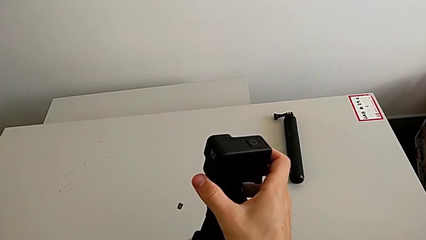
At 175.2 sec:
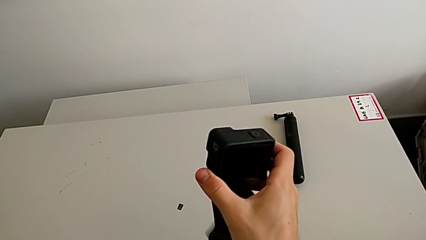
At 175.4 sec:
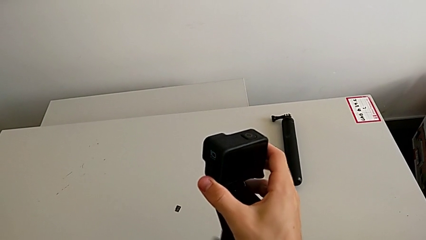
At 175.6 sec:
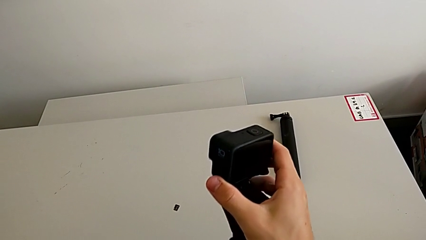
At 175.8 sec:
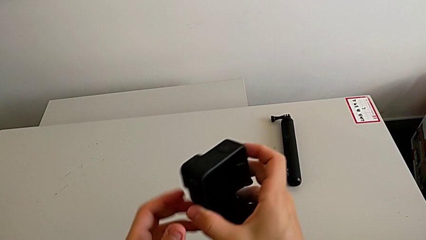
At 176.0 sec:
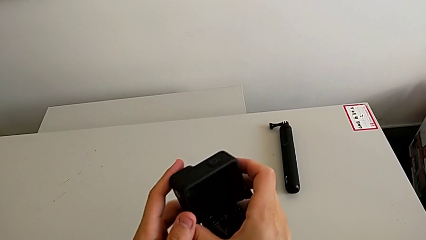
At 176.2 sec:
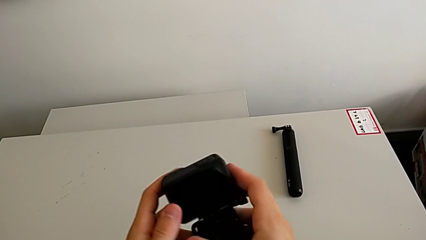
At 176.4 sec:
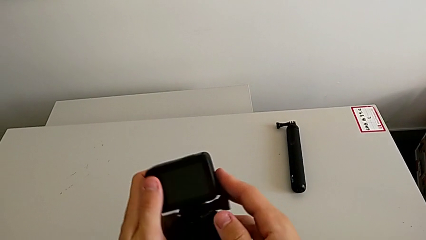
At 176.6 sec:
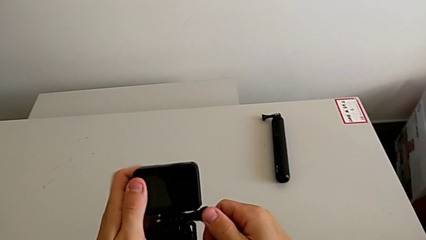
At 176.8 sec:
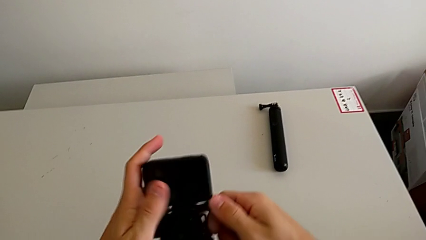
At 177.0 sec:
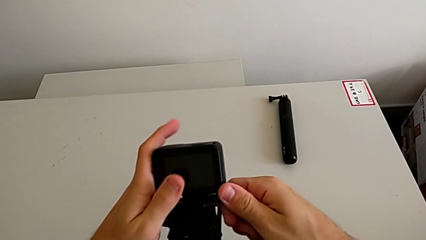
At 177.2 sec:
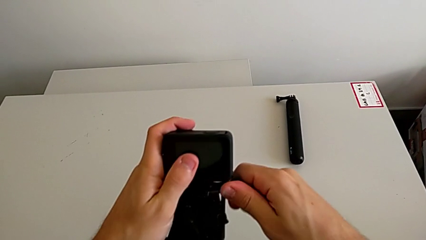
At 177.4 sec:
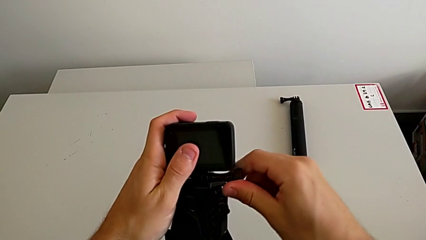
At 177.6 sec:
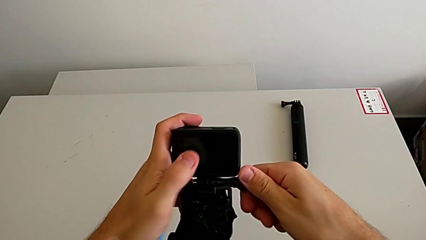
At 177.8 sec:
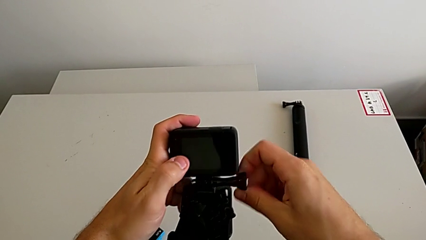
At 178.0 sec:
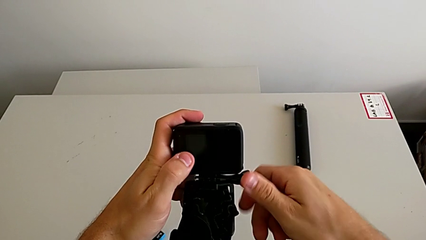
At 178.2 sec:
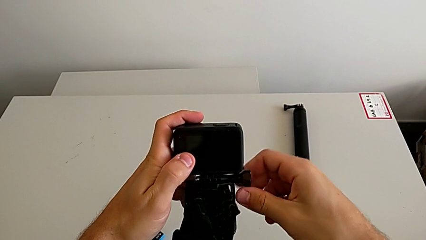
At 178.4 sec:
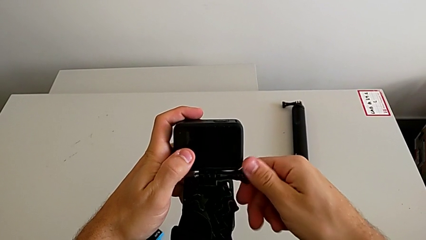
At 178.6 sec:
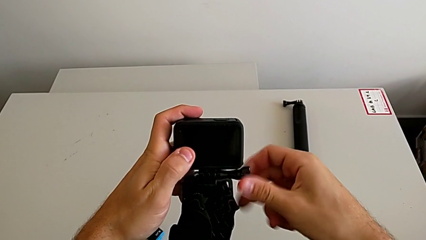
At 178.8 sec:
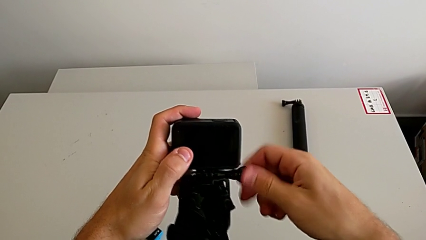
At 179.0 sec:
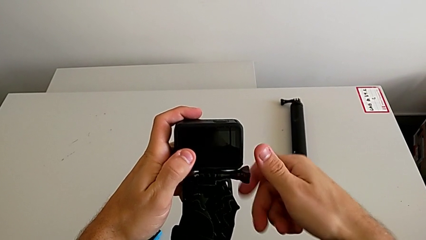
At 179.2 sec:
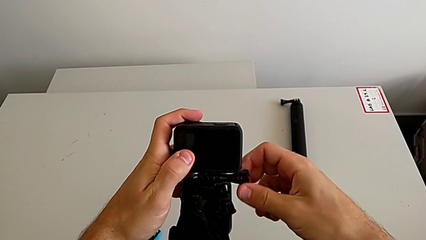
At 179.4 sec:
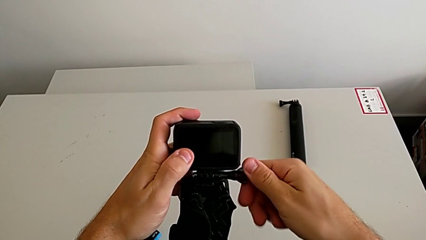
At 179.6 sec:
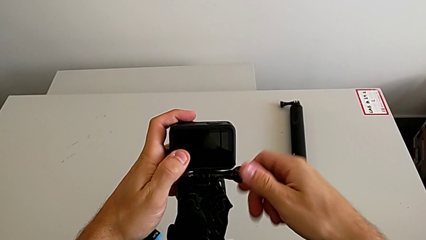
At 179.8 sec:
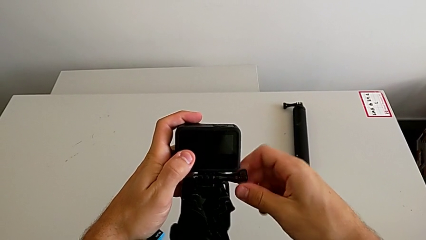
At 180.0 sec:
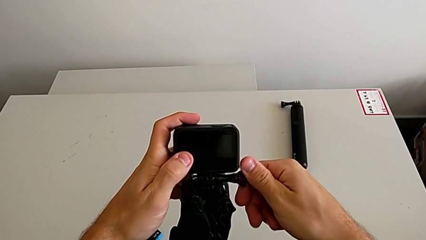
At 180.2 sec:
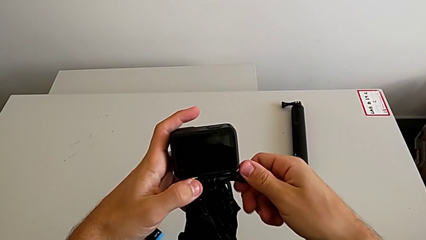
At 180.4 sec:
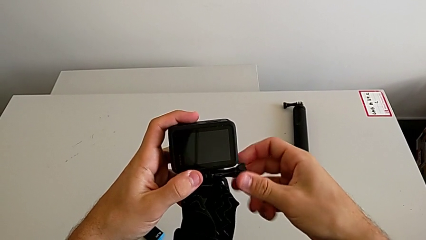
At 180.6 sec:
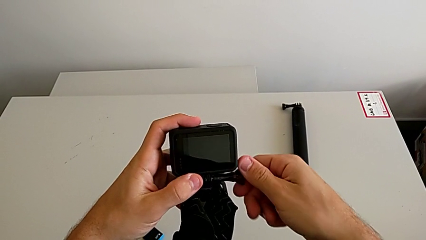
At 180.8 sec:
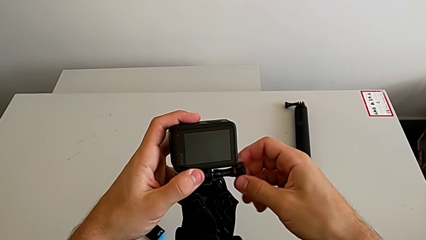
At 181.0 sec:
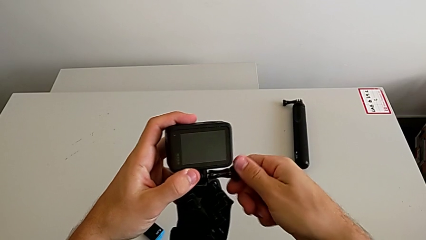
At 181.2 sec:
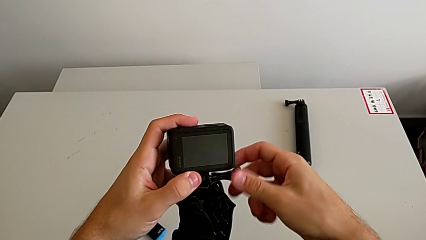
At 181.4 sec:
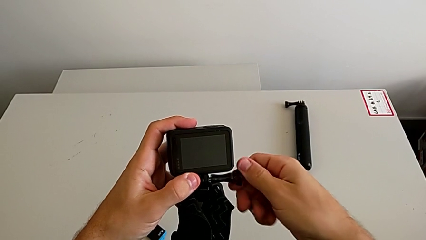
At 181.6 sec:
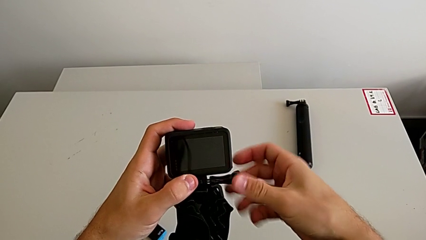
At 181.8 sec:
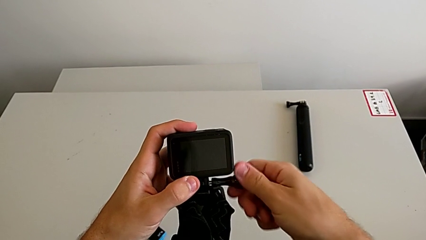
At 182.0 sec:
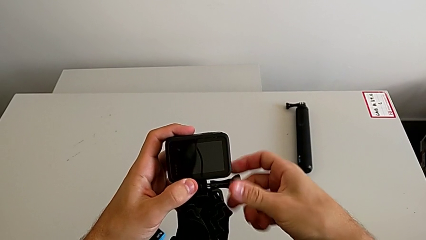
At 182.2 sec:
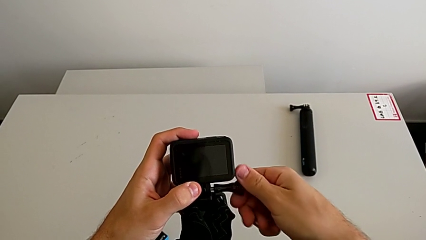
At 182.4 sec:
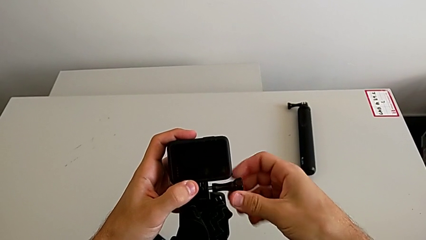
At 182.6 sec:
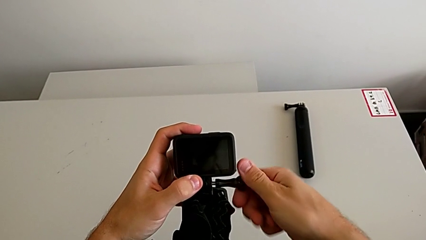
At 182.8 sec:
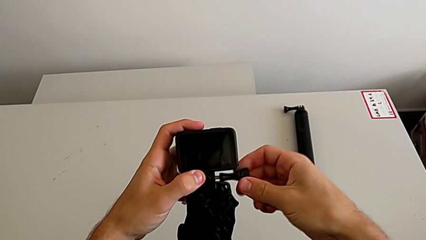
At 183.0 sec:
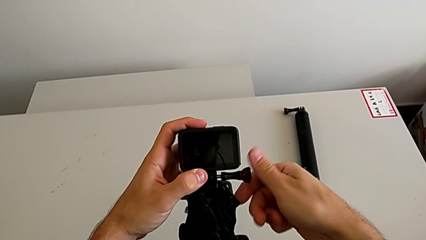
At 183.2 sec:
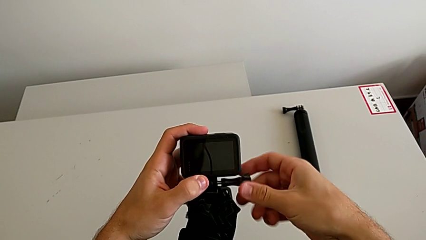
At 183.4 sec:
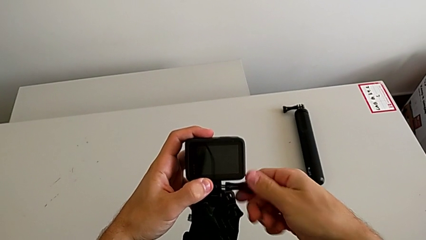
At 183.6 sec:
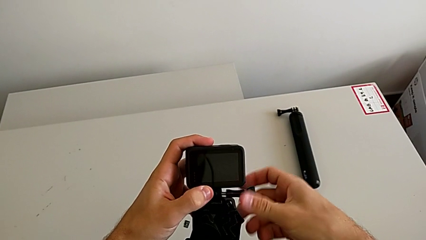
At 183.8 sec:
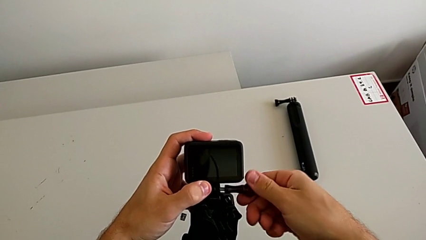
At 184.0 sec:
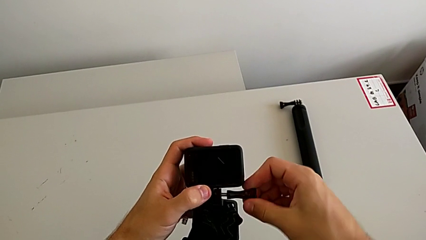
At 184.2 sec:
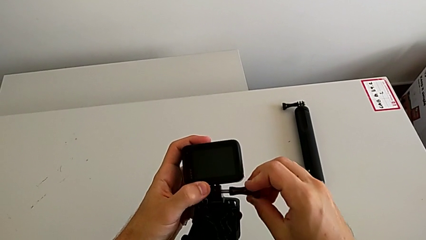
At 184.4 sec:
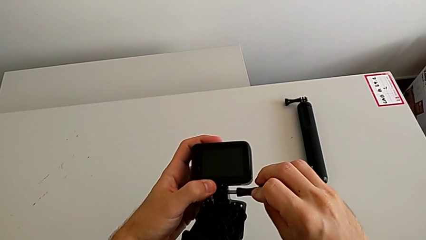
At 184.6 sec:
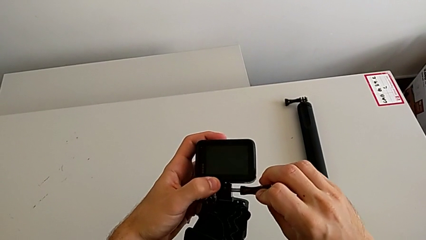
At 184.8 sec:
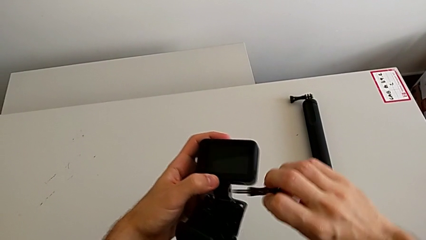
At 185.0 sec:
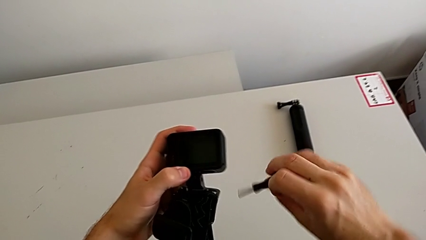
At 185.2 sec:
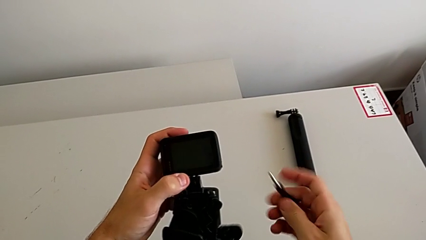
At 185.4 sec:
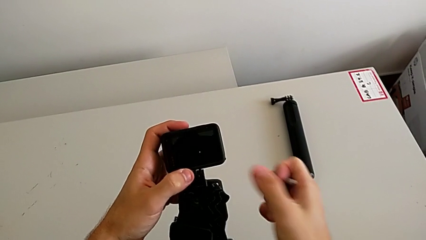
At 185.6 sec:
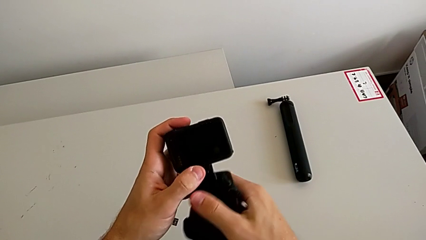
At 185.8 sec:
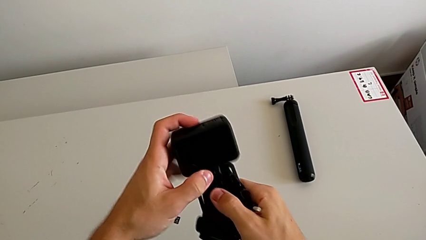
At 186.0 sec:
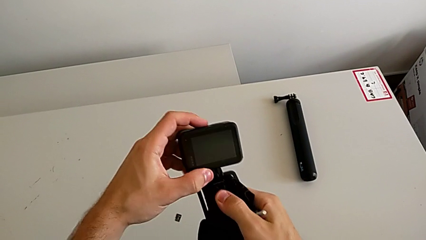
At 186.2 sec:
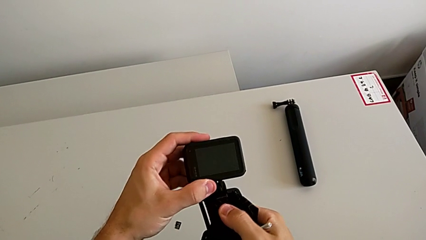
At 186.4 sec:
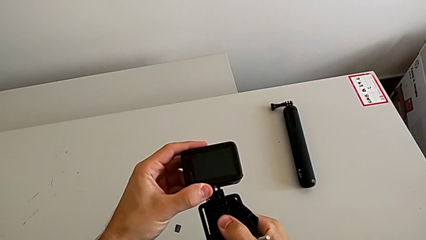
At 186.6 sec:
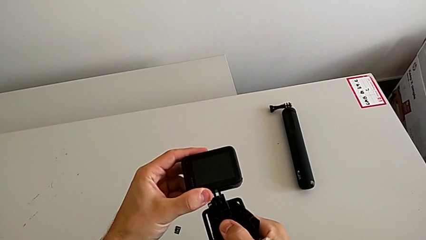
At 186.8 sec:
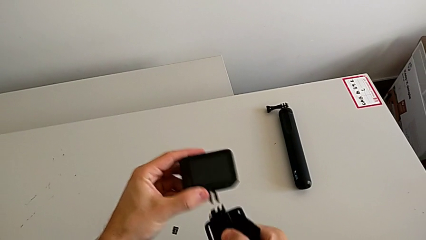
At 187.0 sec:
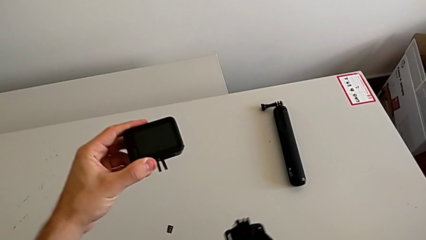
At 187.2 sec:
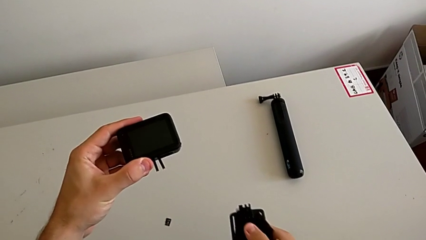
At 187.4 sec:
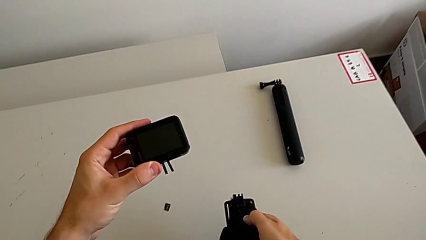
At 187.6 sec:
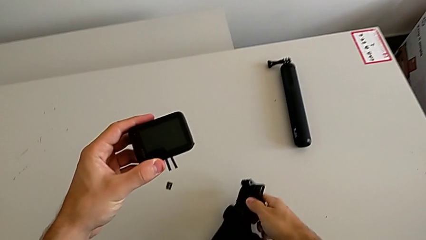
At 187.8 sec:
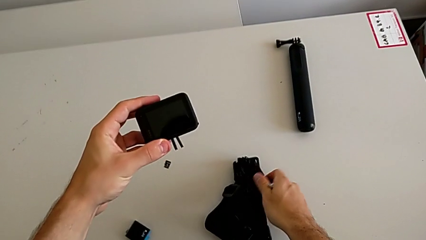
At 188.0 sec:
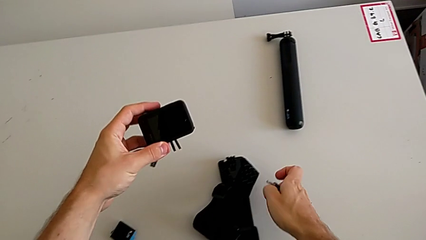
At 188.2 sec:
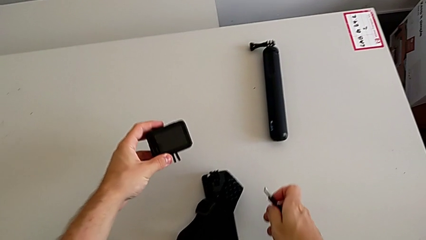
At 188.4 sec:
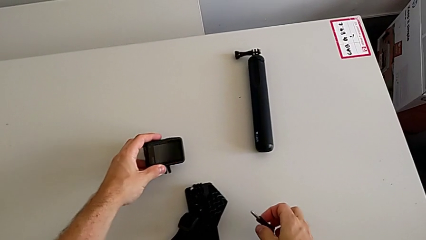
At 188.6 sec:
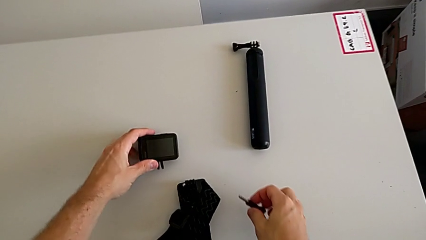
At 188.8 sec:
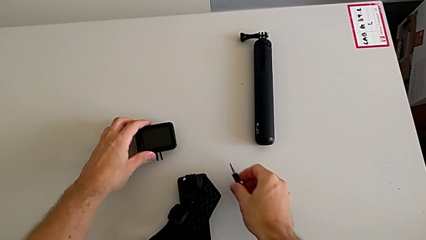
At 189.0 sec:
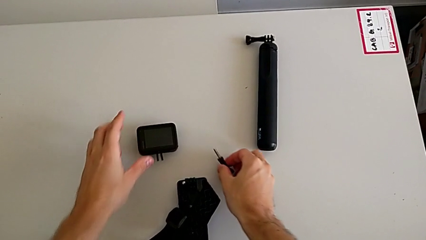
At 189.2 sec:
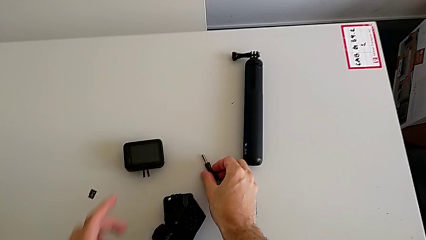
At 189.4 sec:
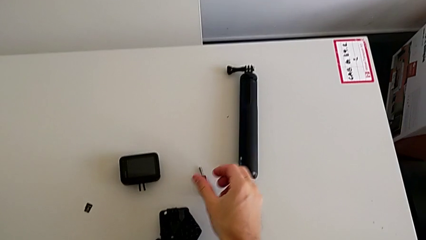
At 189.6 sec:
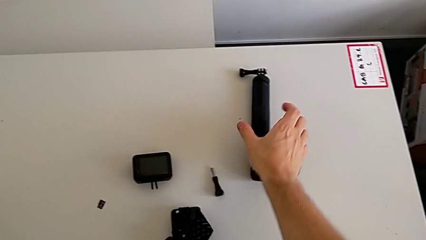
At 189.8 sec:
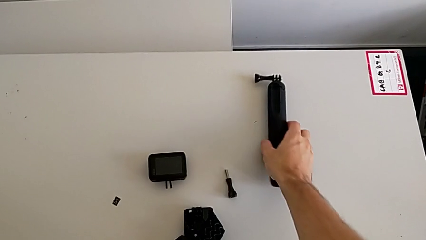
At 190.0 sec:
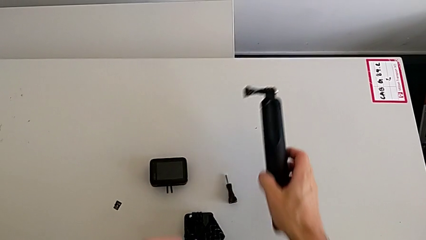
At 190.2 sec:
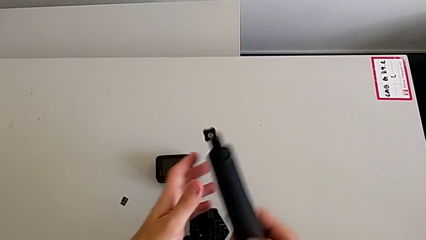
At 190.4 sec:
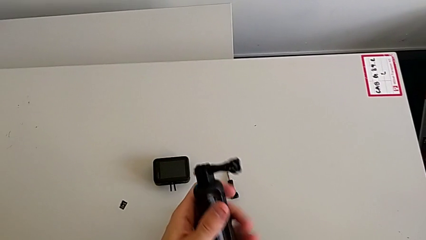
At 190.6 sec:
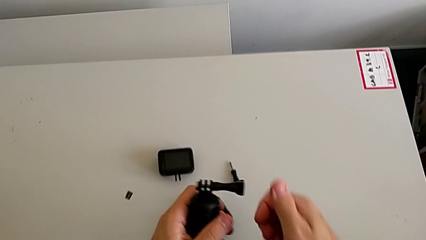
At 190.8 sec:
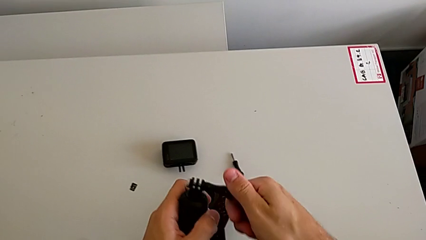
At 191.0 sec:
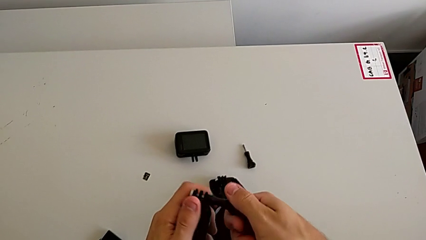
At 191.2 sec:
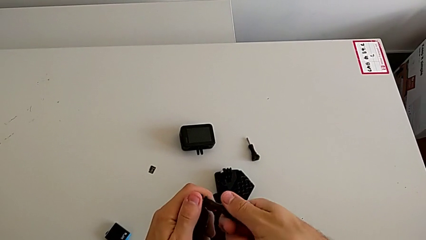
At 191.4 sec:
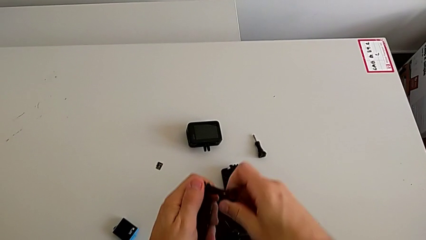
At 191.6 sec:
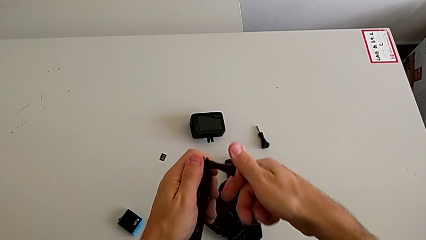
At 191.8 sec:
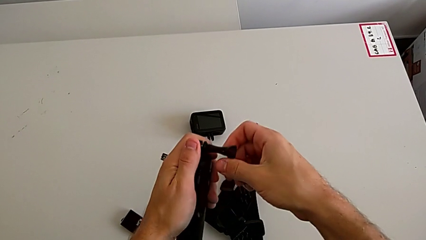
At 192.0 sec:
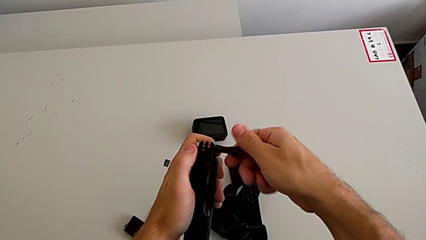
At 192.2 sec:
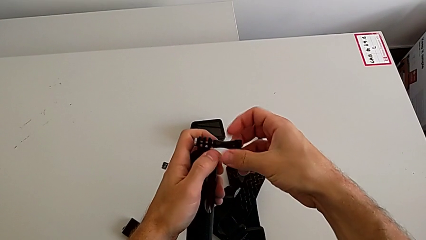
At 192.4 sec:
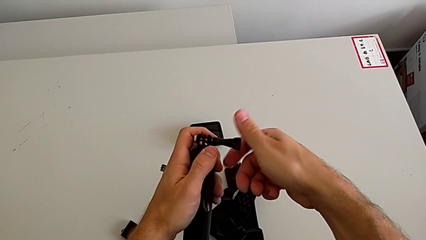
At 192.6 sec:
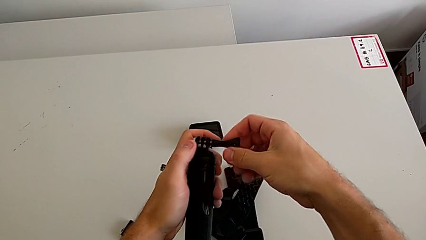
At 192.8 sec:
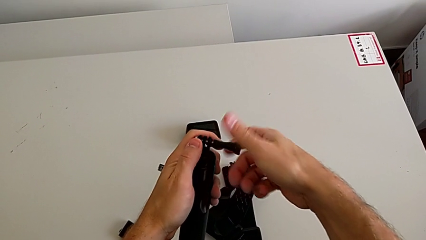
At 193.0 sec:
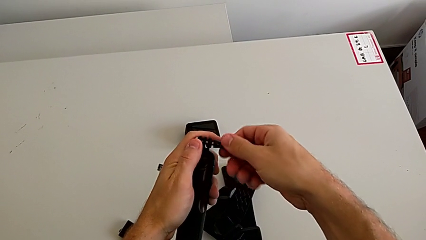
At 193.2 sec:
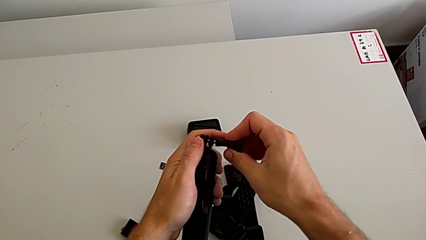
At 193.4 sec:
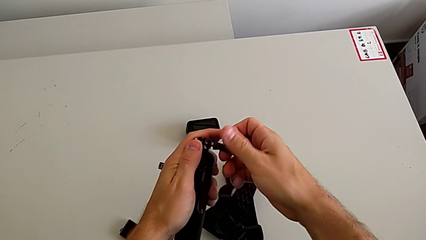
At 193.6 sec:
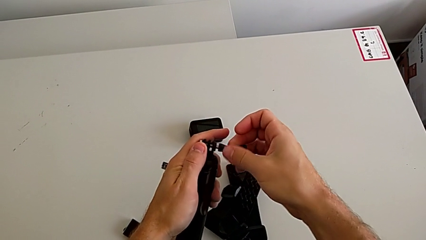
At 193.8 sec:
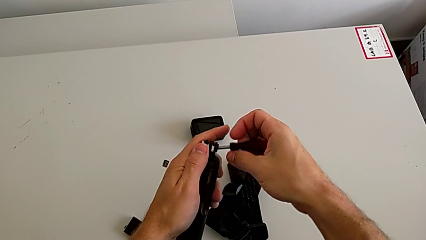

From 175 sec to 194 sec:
The camera wearer is changing the strap to the hand-held. They unscrew the screw, withdraw the strap, place it, place the GoPro, grab the handheld grip, lift it and unscrew the screw.
